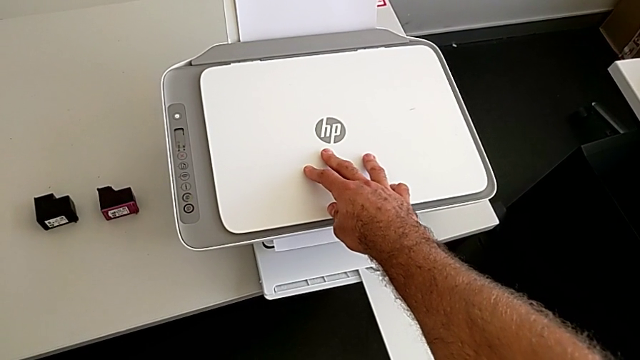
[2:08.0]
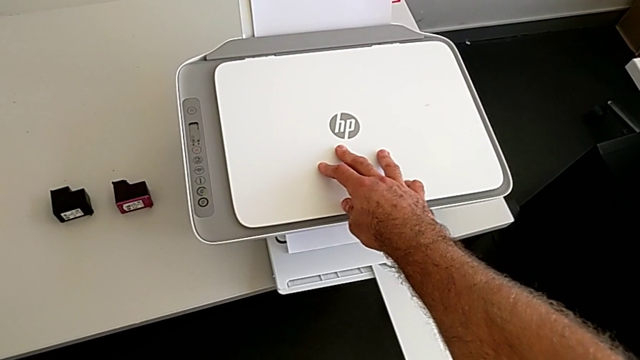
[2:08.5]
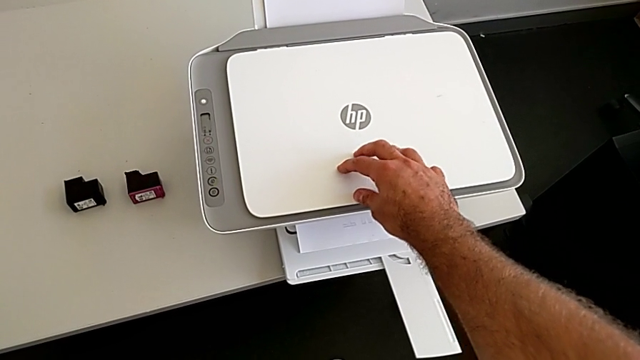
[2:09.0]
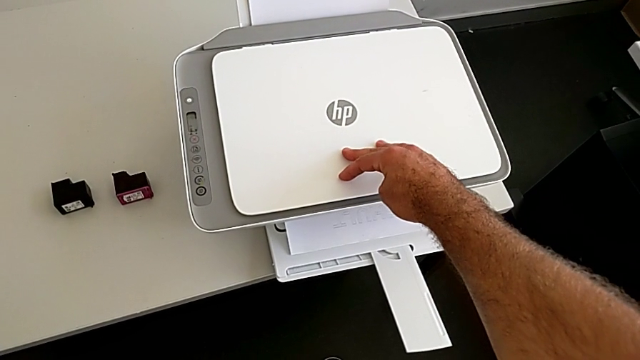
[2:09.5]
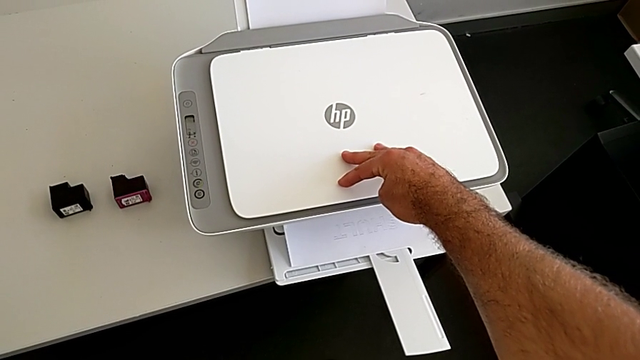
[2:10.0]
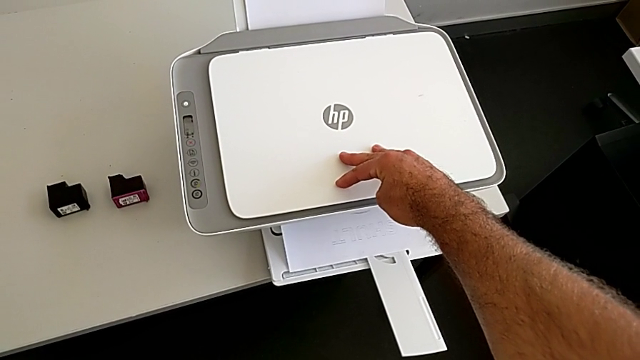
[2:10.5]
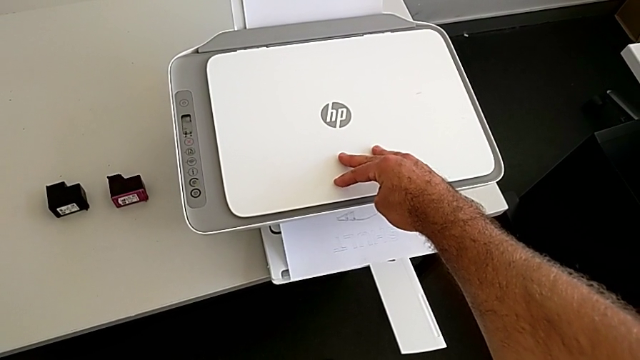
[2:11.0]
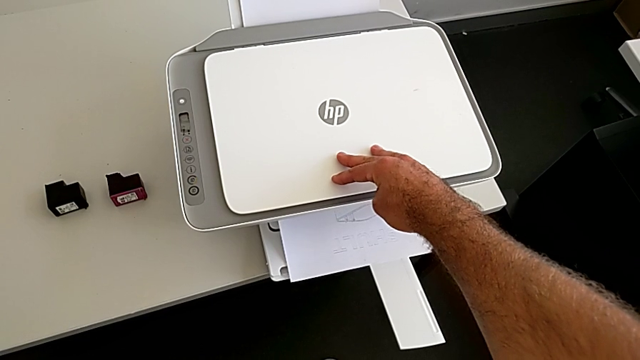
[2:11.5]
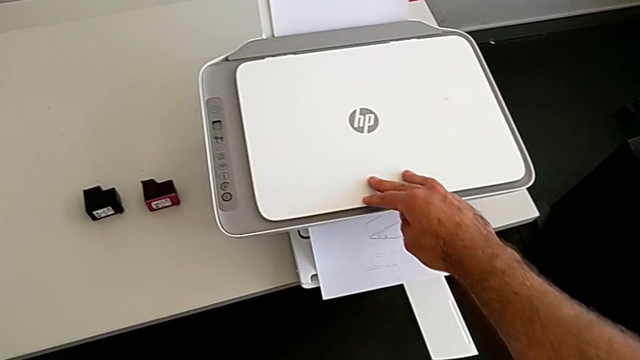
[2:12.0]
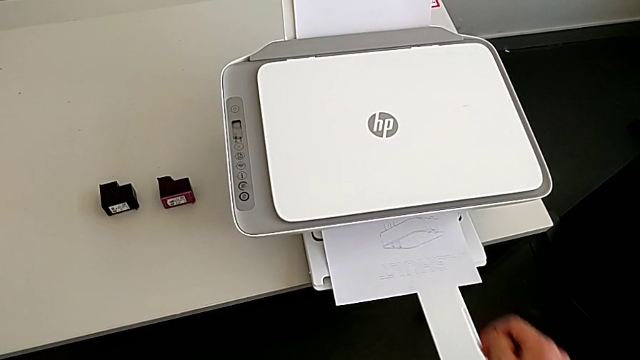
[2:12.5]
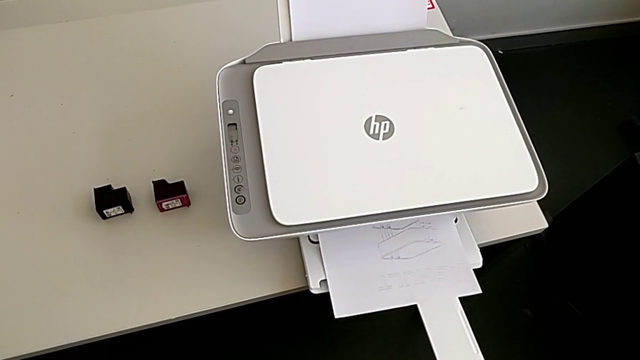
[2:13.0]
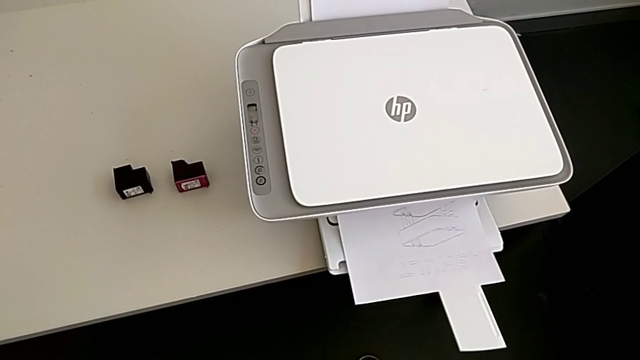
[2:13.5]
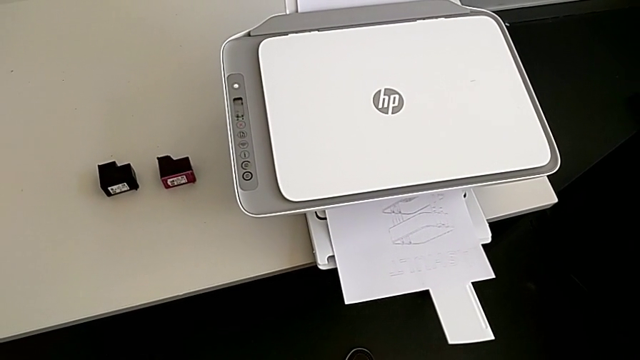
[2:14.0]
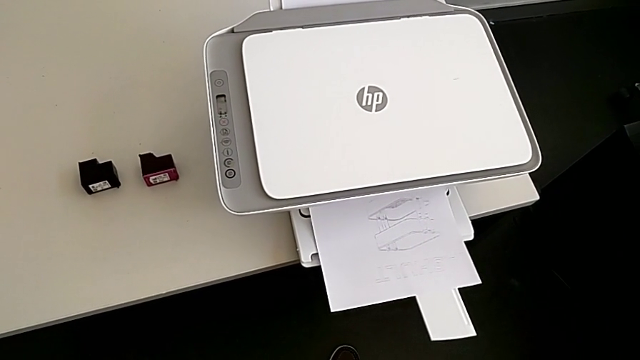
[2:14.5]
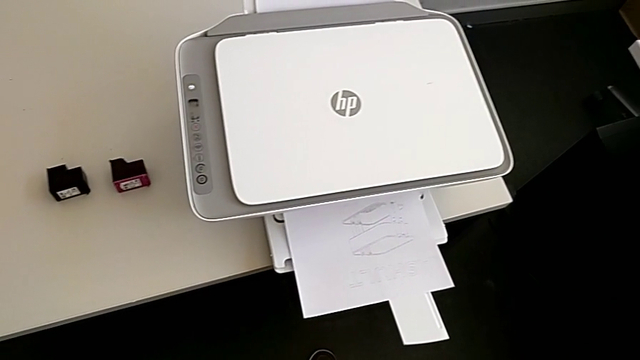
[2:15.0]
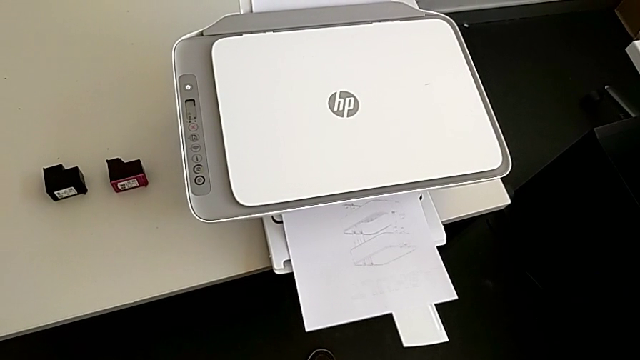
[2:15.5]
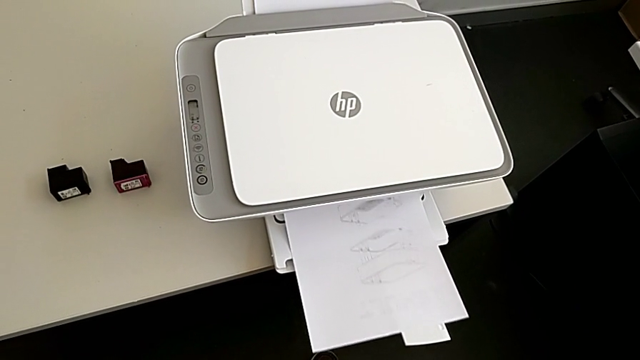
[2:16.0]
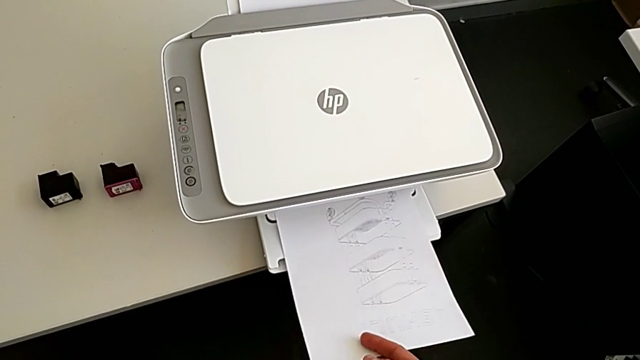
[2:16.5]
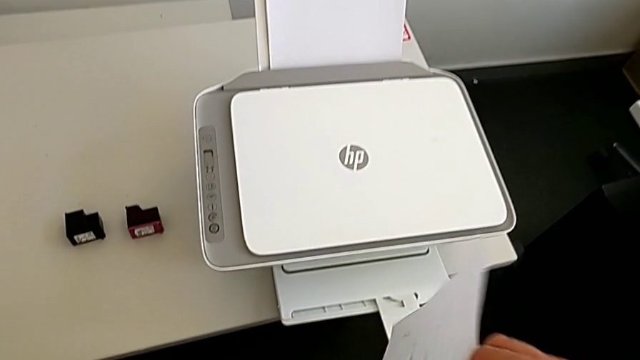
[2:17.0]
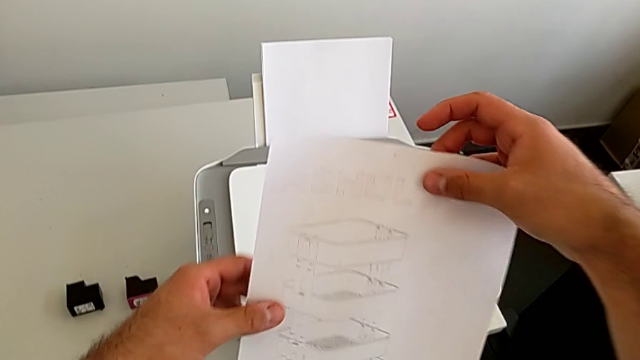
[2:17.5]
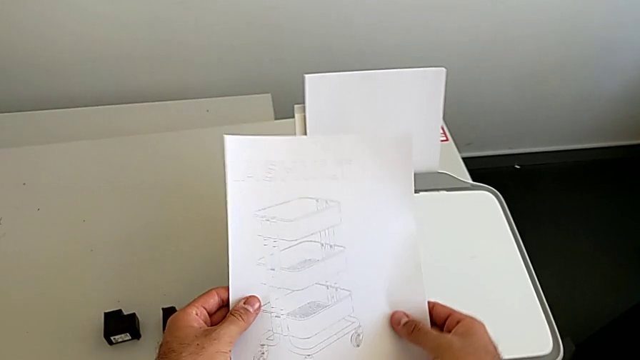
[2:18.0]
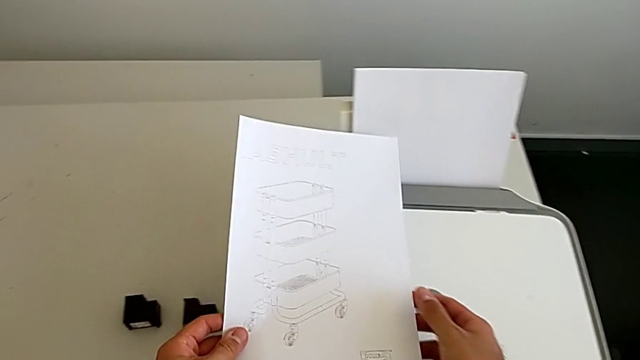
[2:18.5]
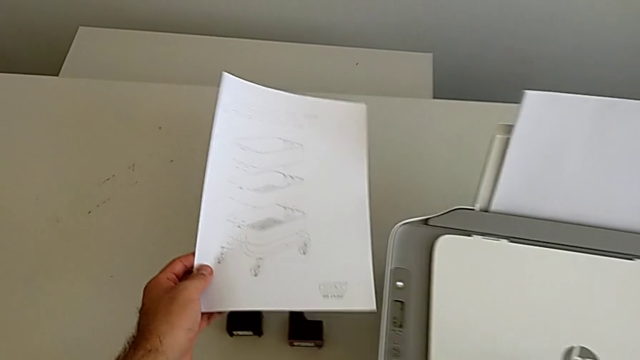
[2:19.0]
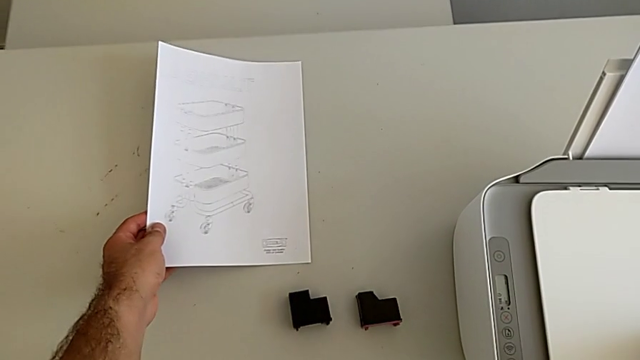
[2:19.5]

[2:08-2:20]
The camera wearer is making a copy on the printer. They withdraw the printer, grab the copy and place it.

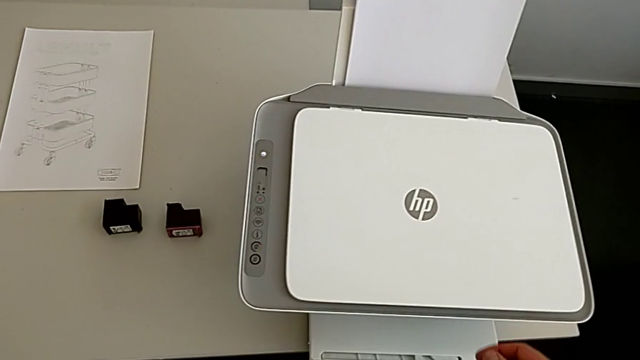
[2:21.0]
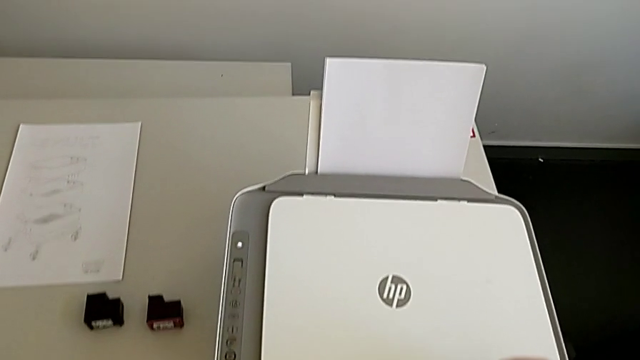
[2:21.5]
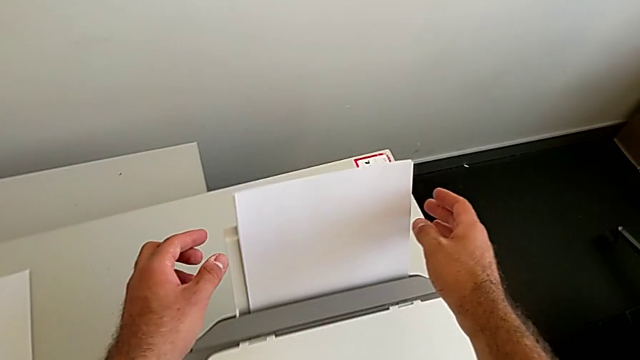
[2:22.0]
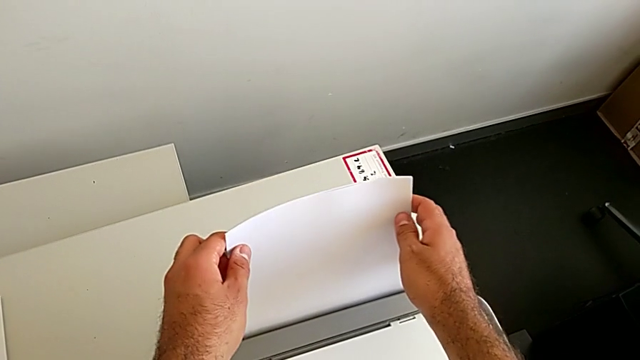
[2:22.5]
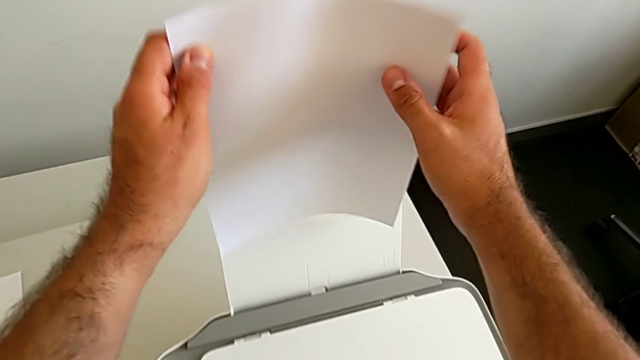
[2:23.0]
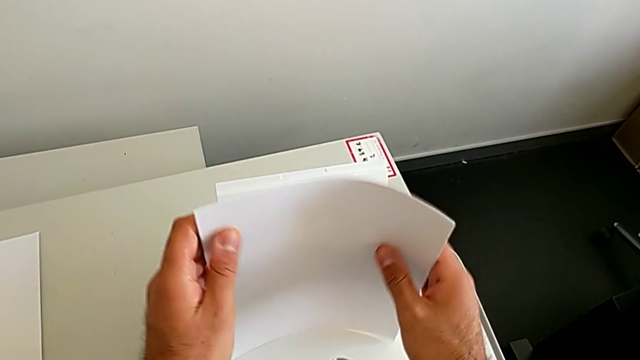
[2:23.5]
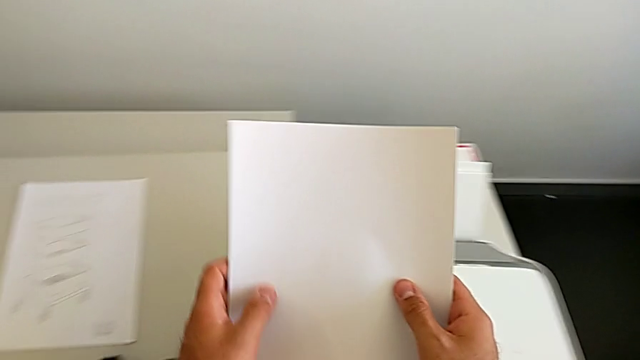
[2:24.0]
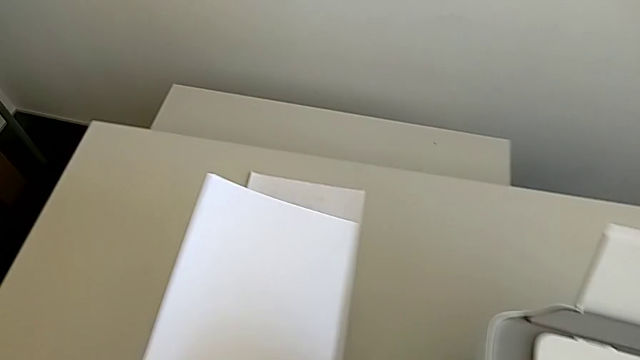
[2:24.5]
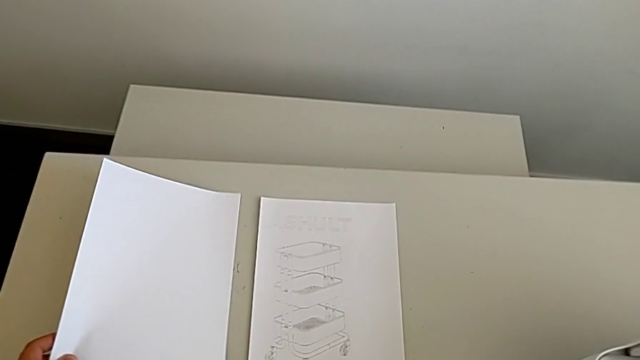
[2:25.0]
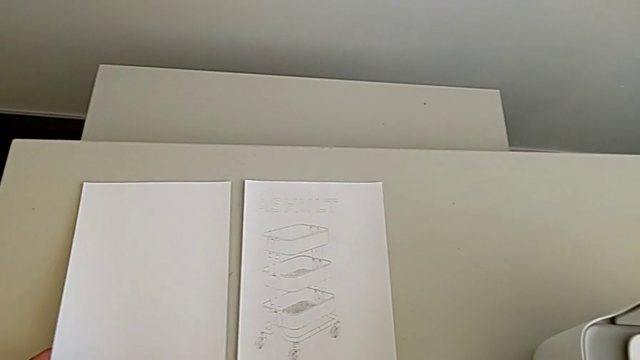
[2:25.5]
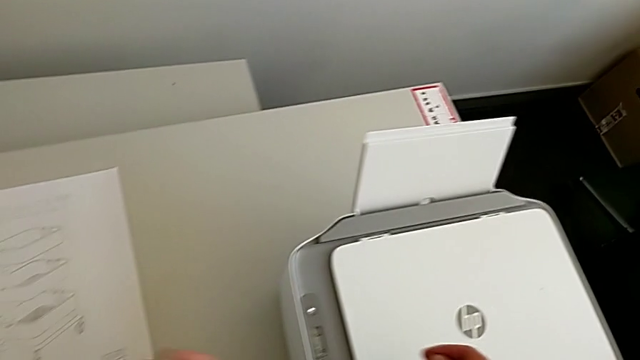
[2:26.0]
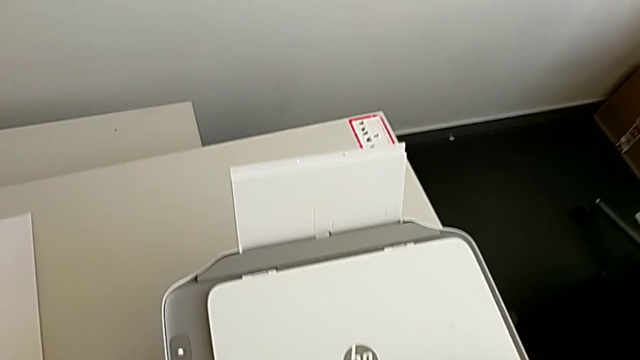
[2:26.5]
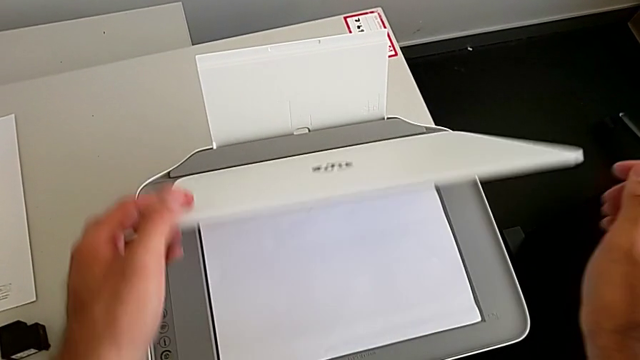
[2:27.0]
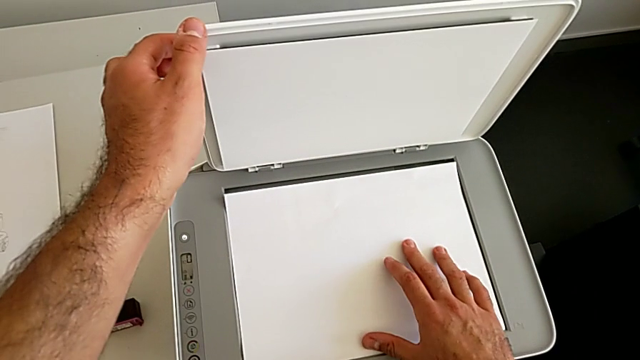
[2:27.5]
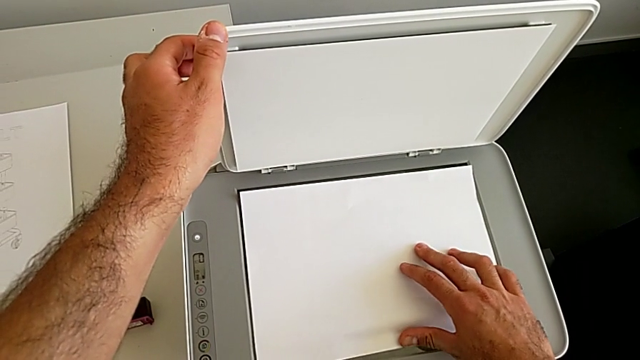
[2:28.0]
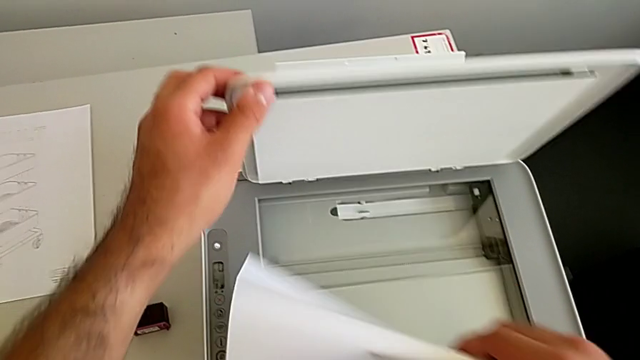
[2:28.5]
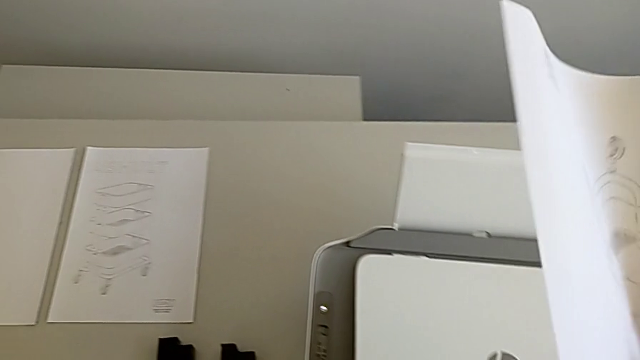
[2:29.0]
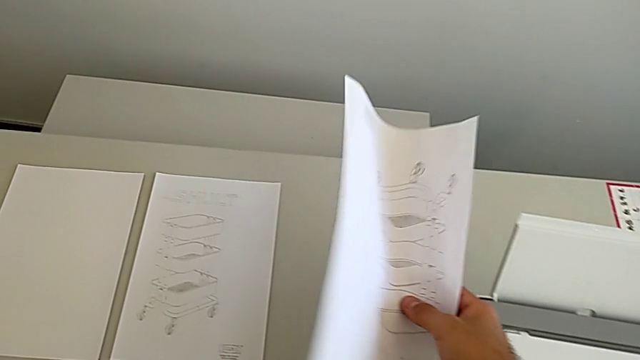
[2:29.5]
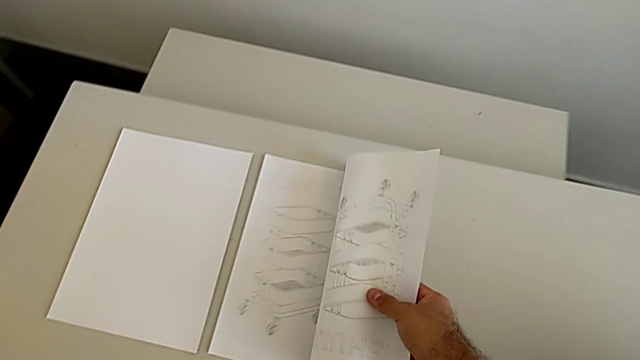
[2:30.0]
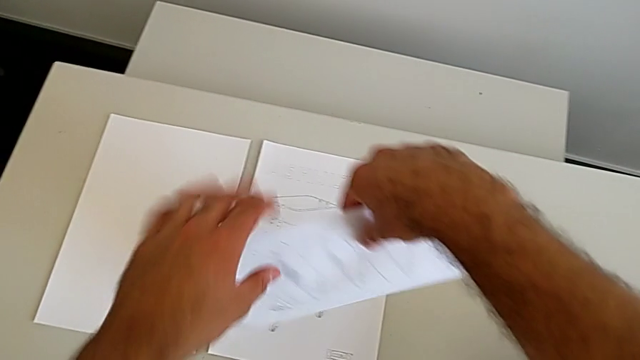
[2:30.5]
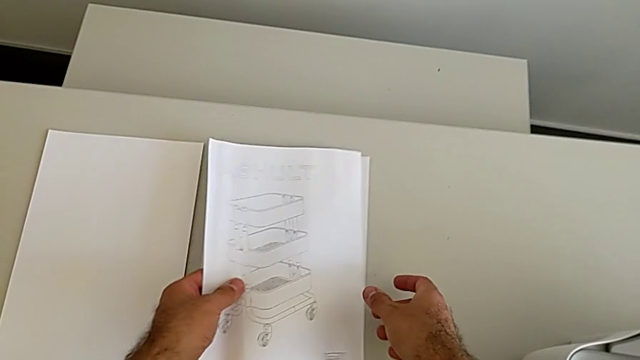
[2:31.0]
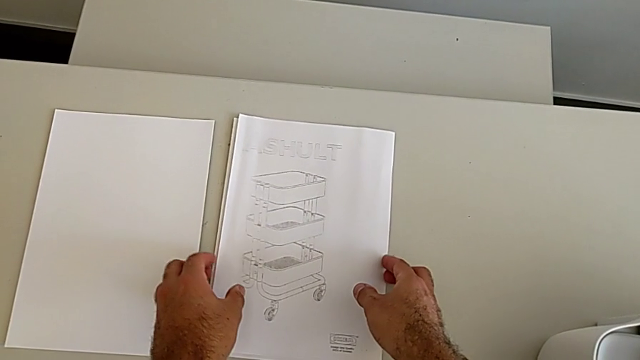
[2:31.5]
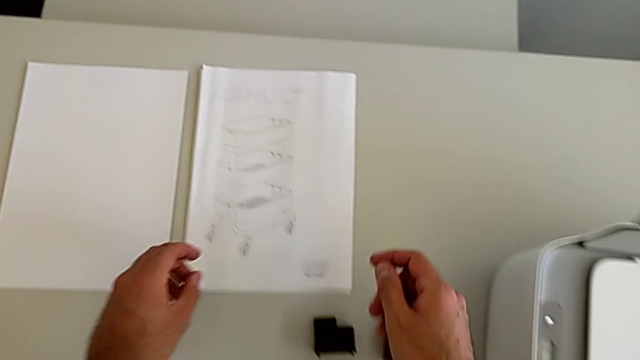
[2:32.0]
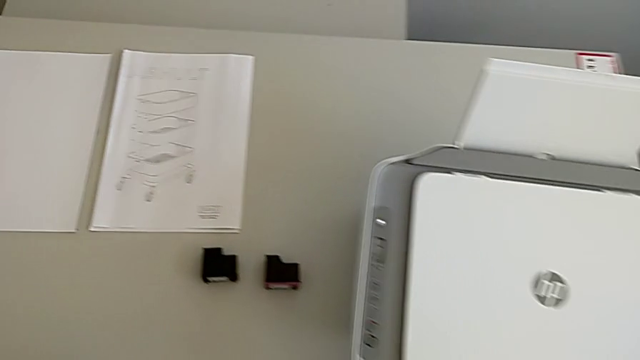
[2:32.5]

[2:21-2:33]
The camera wearer removes the paper from the printer. They grab the paper stack, withdraw it, place it, lift the copy gate, grab the paper stack, close the copy gate and place the paper stack.
